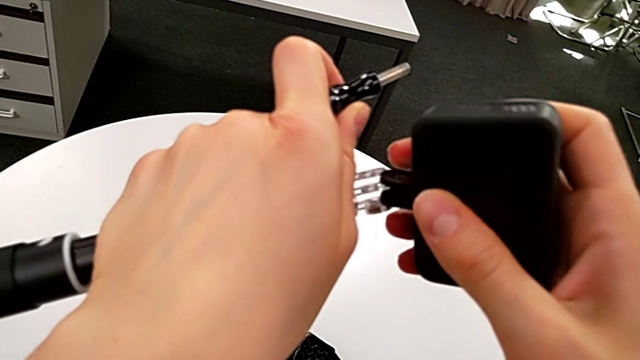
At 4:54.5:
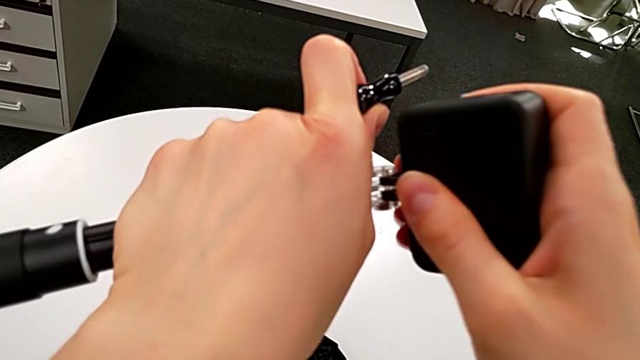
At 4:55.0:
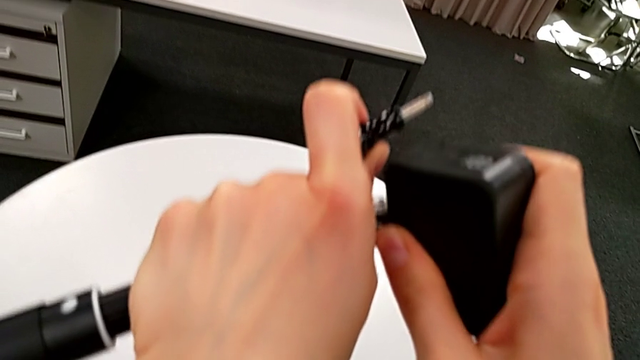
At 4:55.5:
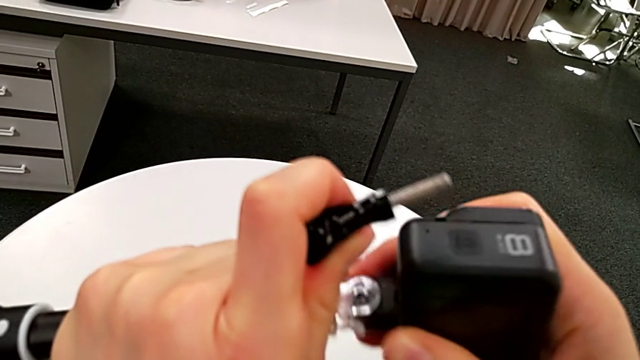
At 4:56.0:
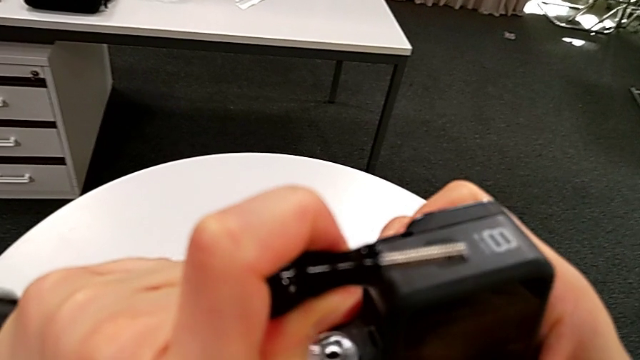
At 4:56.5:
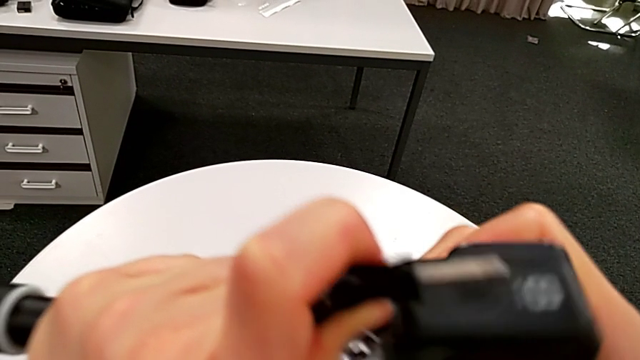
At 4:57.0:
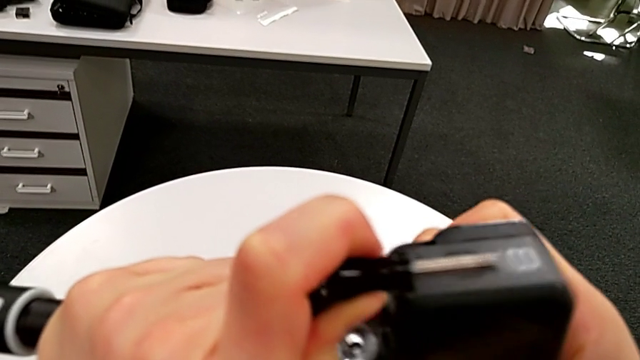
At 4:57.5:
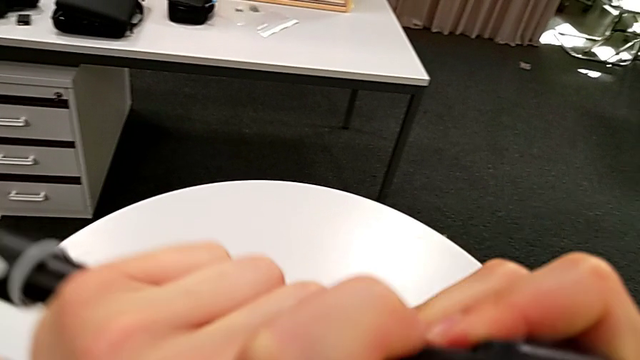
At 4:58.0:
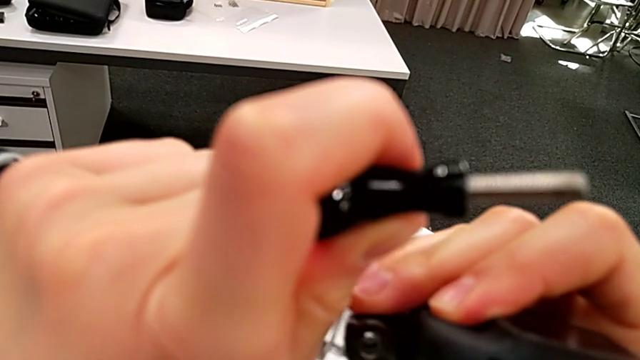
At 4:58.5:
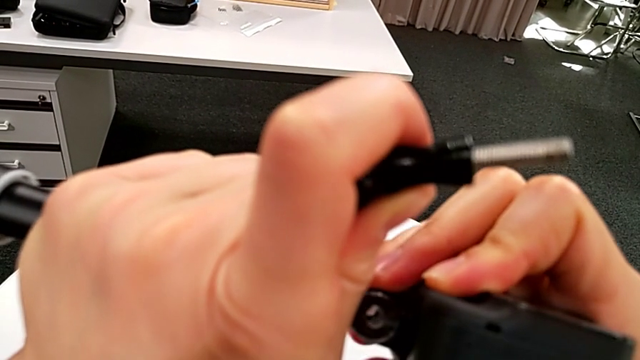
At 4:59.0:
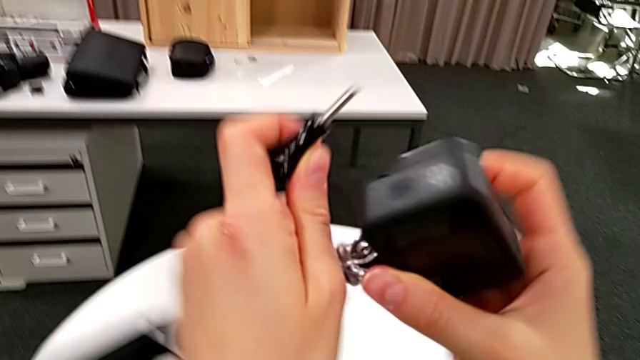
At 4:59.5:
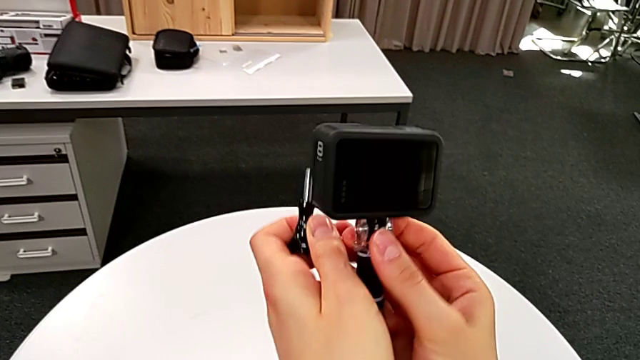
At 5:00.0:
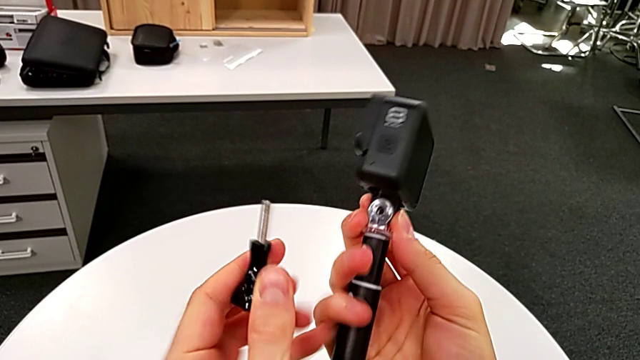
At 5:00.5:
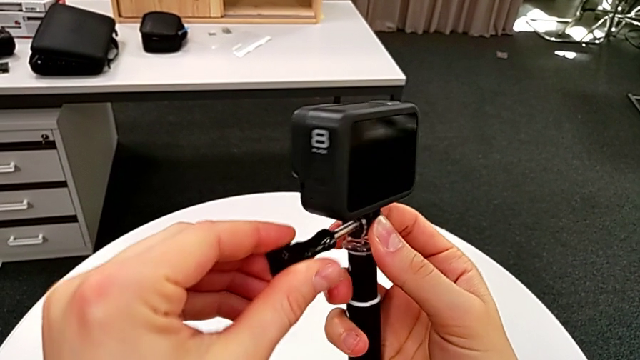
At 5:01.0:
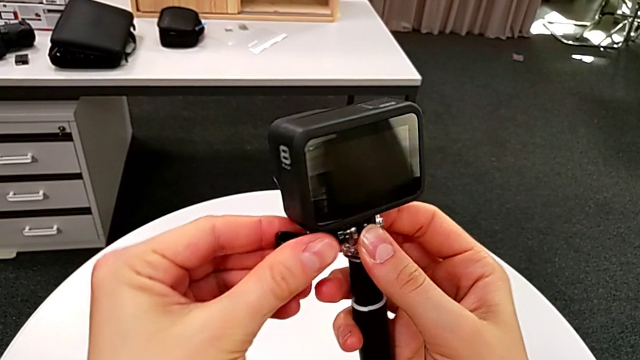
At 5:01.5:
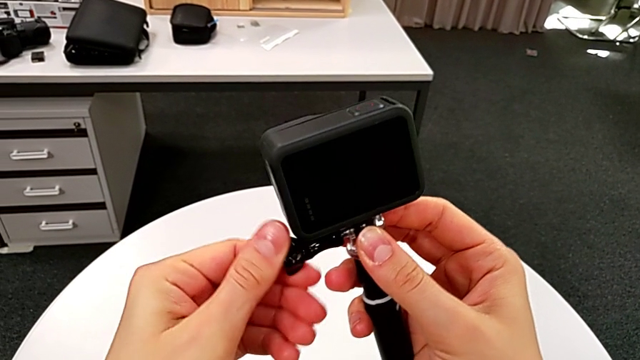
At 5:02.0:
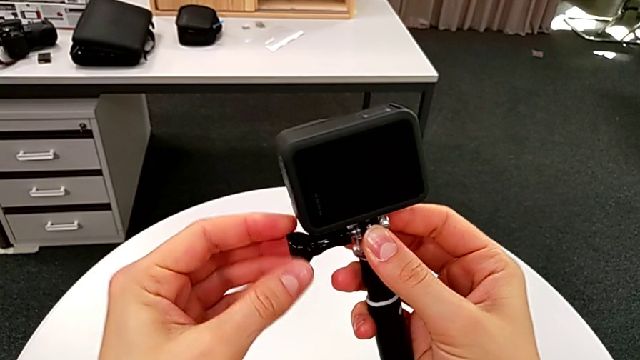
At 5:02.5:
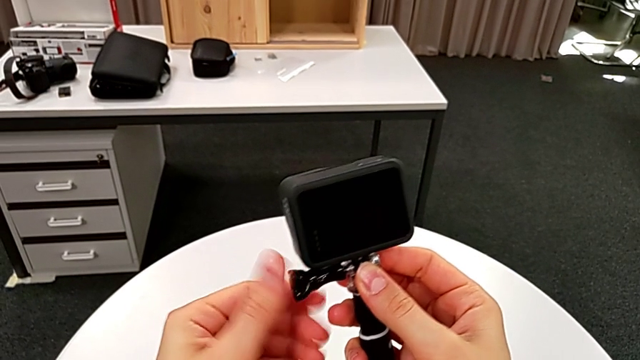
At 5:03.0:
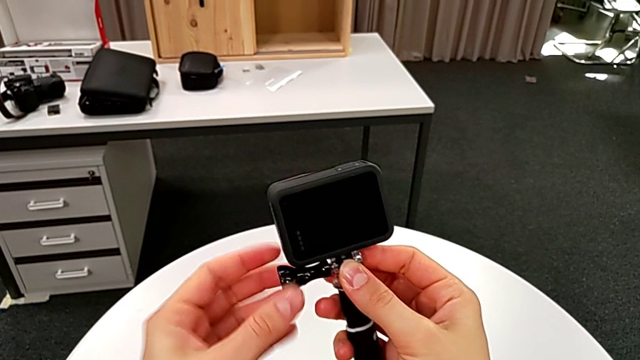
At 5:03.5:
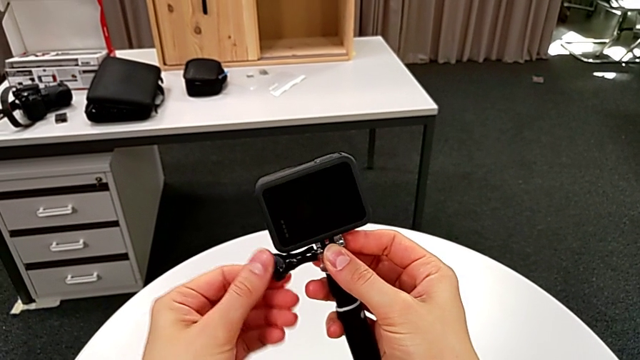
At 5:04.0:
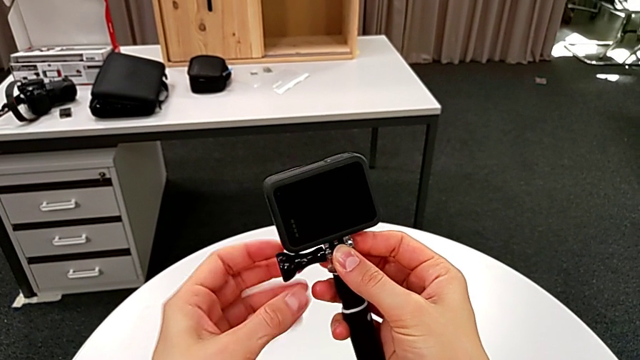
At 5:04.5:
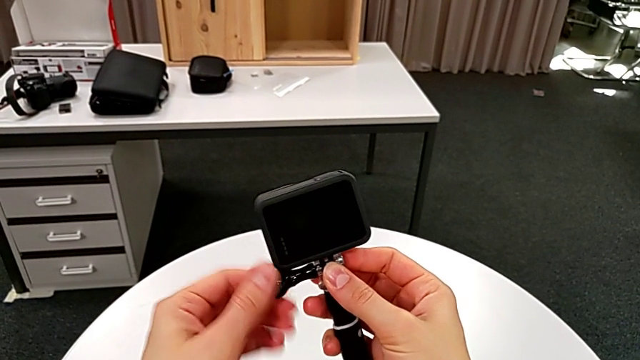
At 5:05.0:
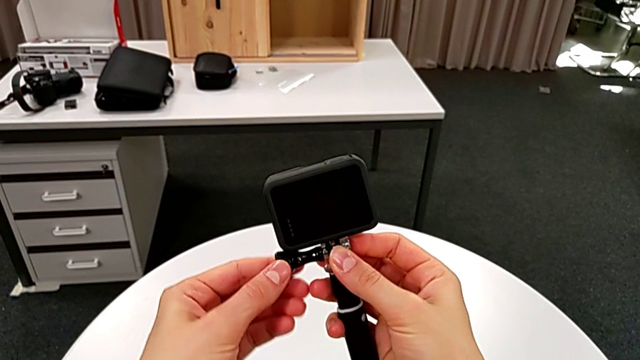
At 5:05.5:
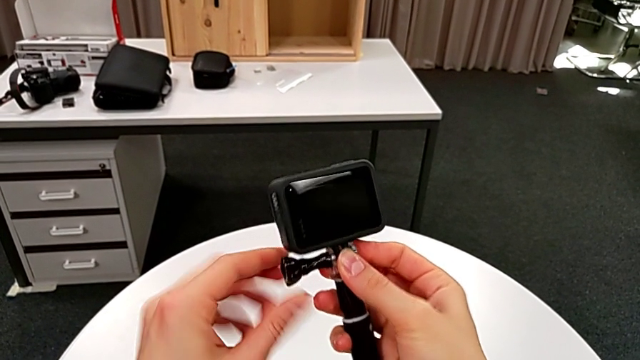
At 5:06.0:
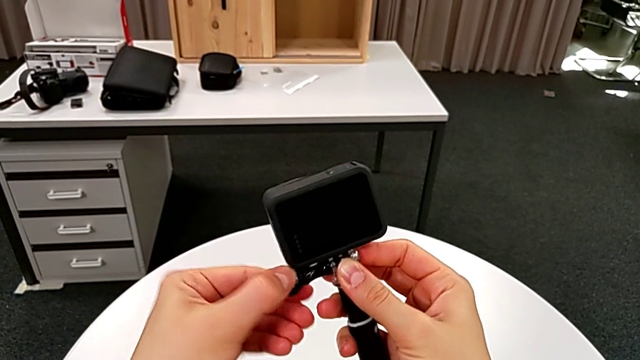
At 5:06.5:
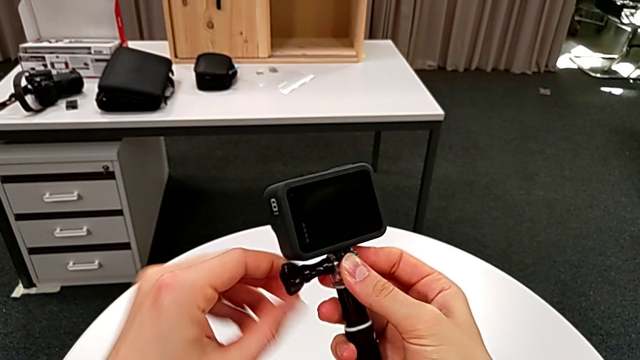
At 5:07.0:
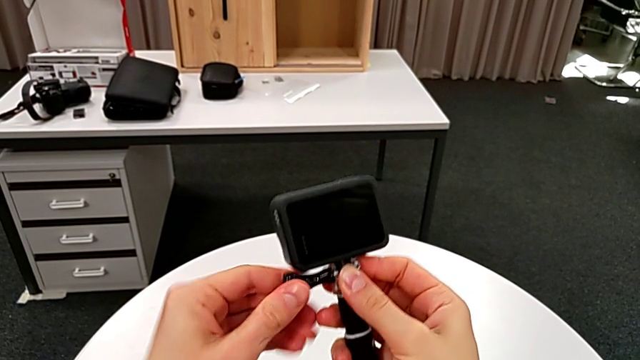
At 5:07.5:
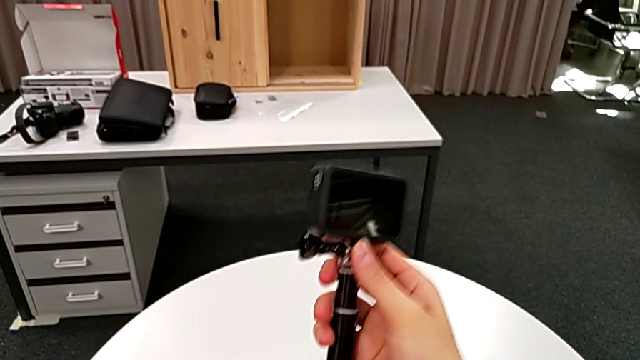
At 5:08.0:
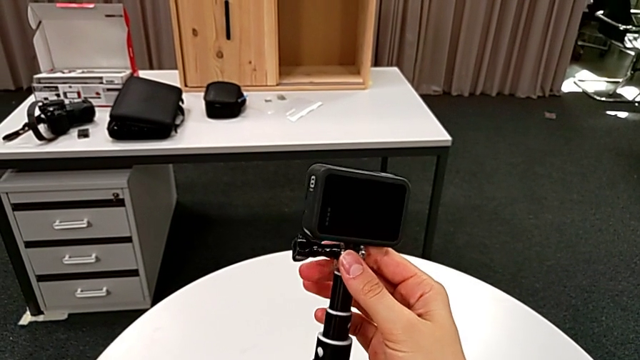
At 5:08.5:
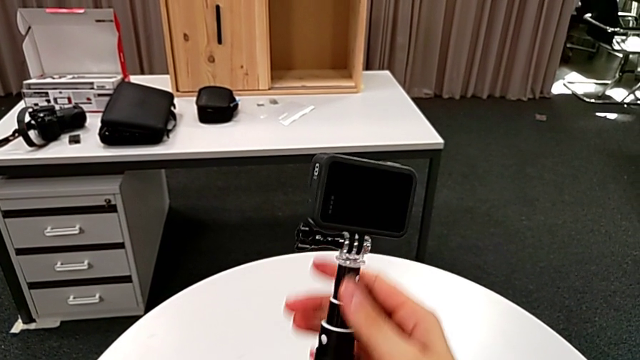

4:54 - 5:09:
The camera wearer is exchanging the strap for a handheld grip. They inspect the GoPro, insert the GoPro, insert the screw and screw the screw.

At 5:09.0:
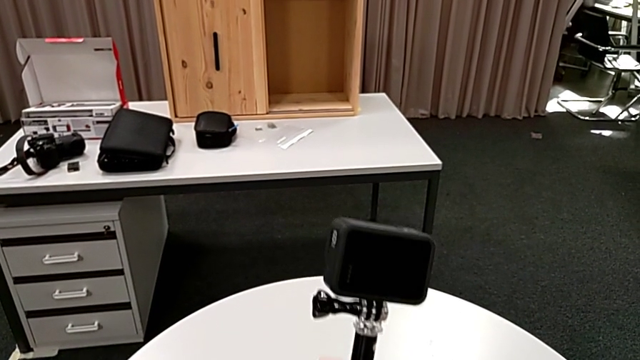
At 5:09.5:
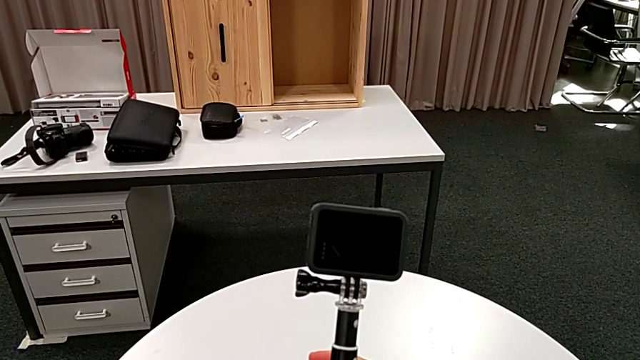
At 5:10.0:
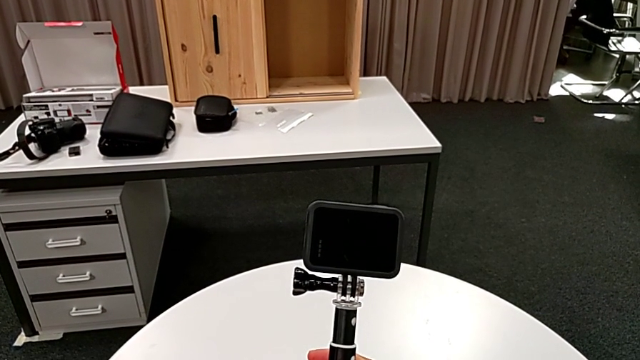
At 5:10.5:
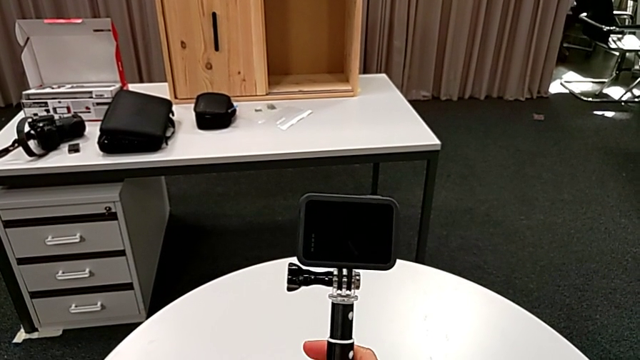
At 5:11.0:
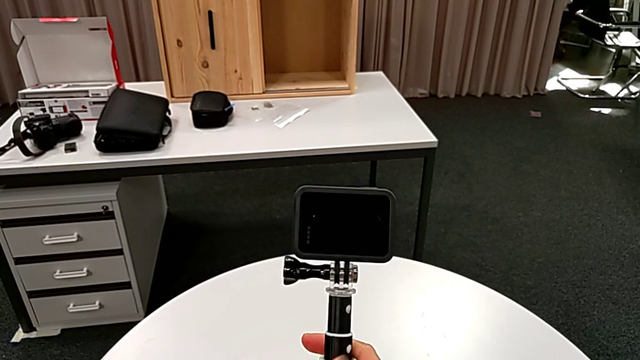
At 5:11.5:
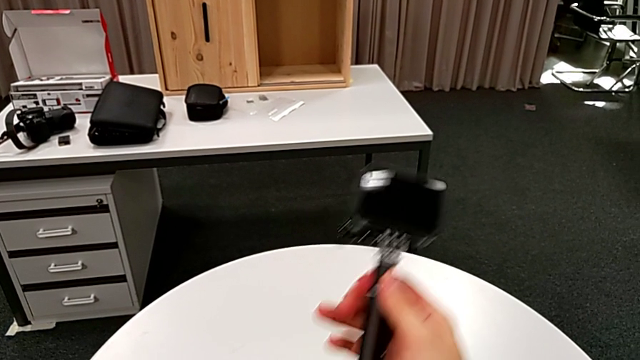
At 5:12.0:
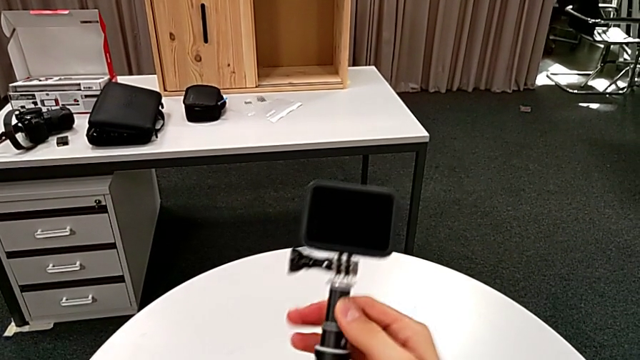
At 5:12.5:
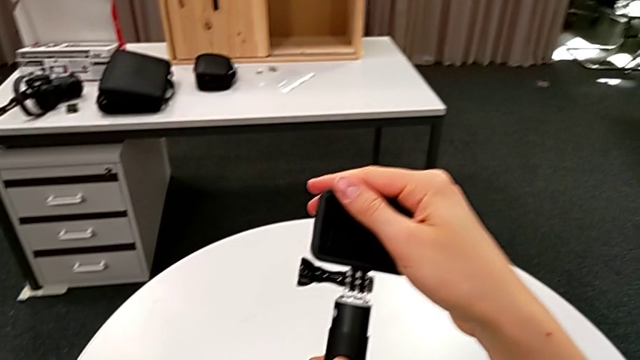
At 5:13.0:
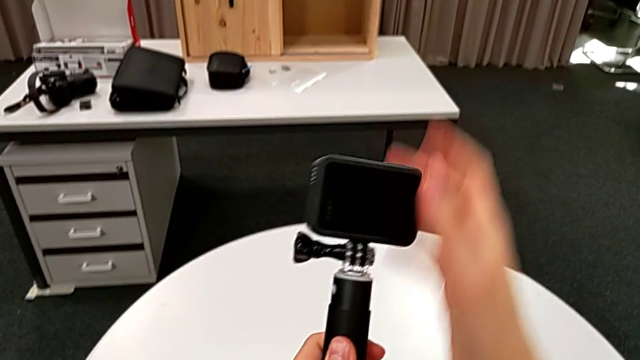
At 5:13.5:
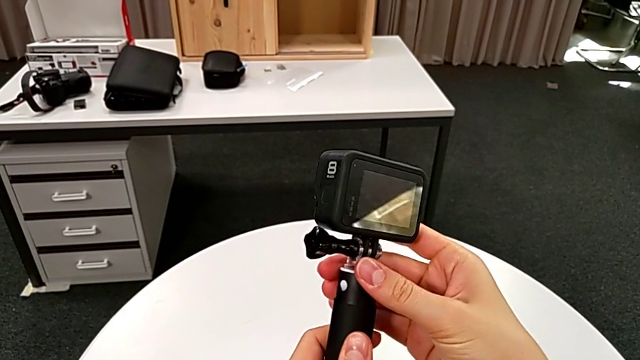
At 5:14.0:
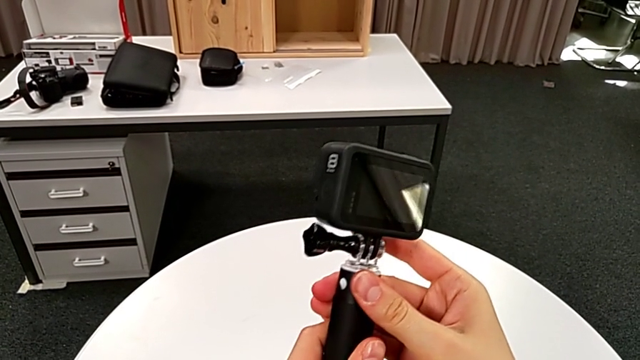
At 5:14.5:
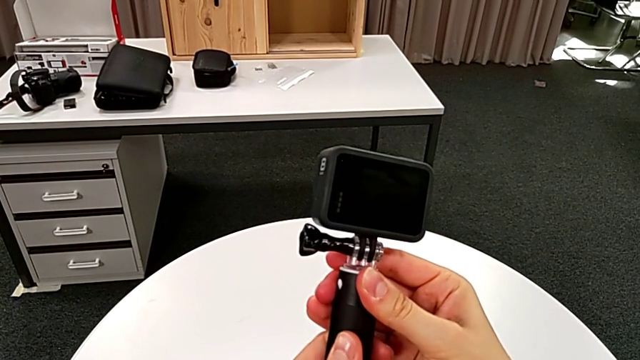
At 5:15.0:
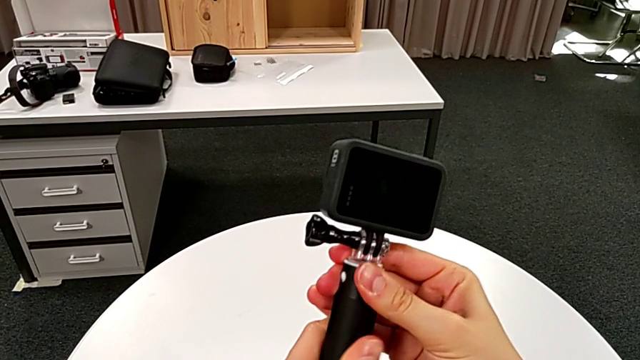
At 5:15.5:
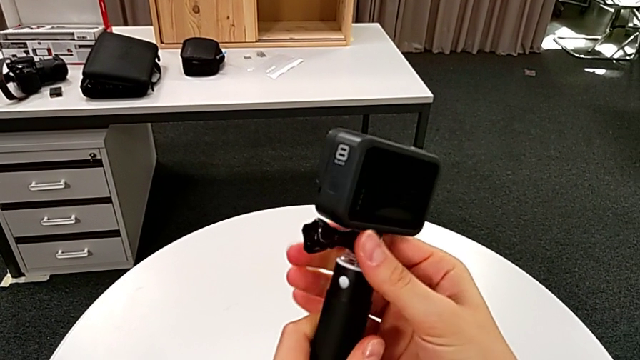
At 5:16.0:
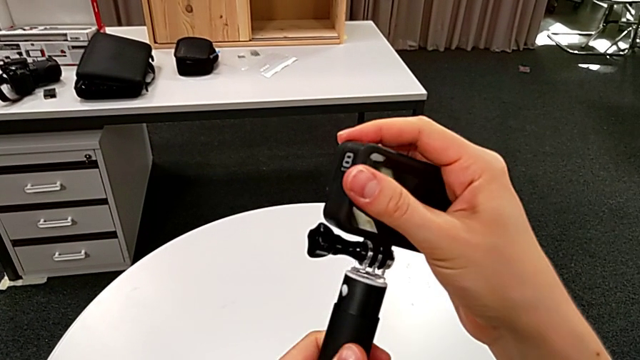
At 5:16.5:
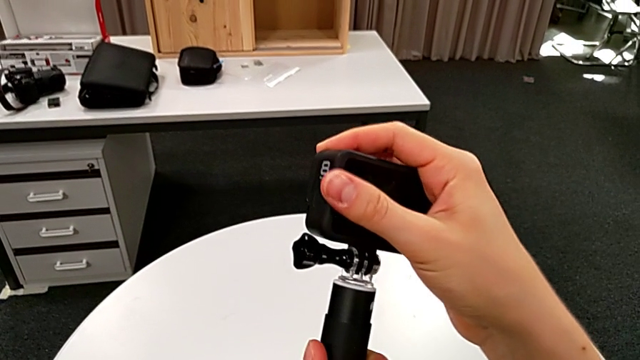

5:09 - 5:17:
The camera wearer is exchanging the strap for a handheld grip. They pull the handheld grip and inspect it.
